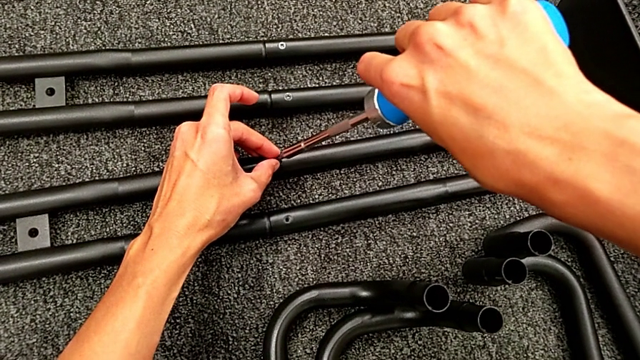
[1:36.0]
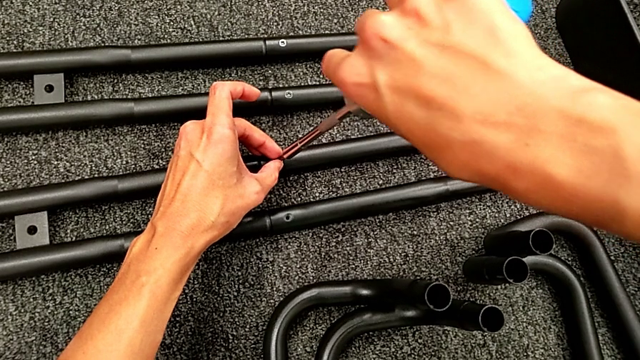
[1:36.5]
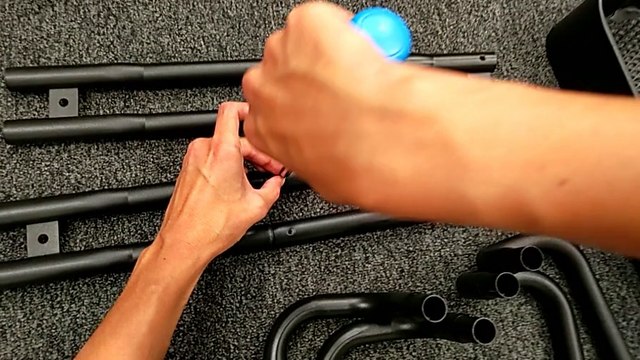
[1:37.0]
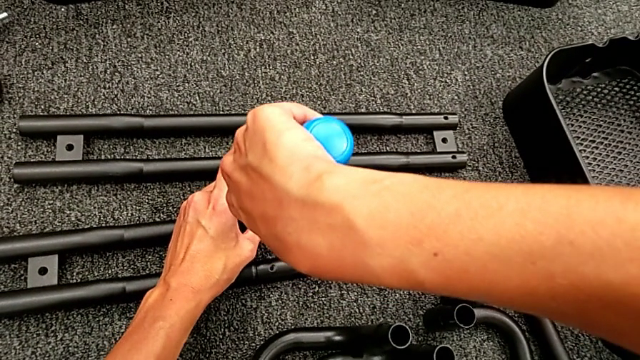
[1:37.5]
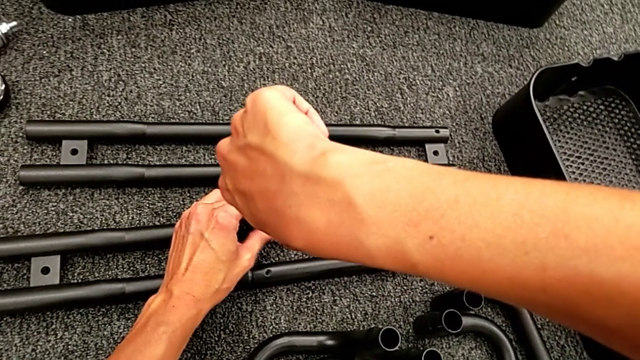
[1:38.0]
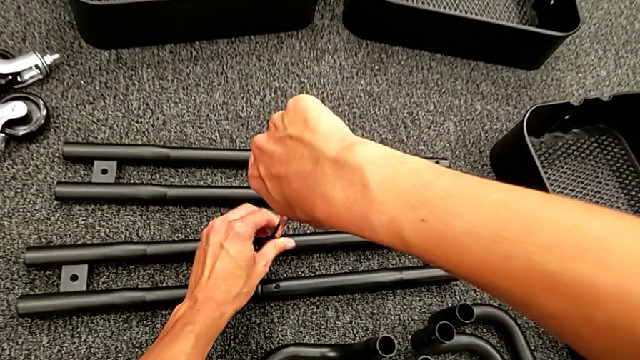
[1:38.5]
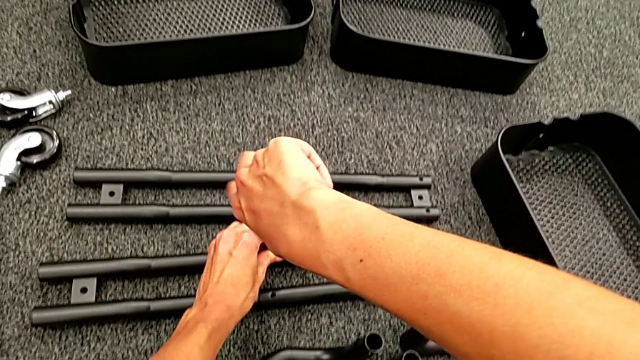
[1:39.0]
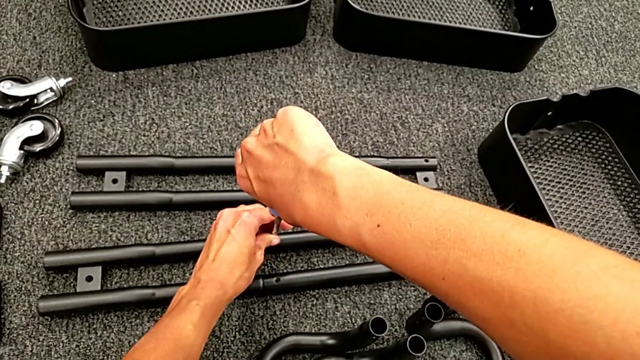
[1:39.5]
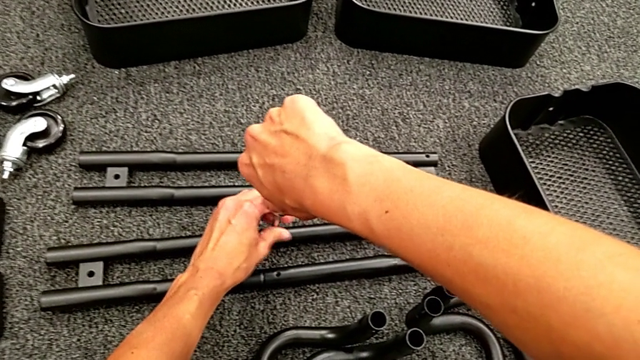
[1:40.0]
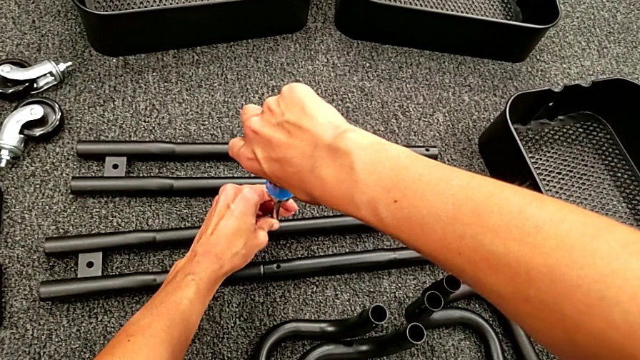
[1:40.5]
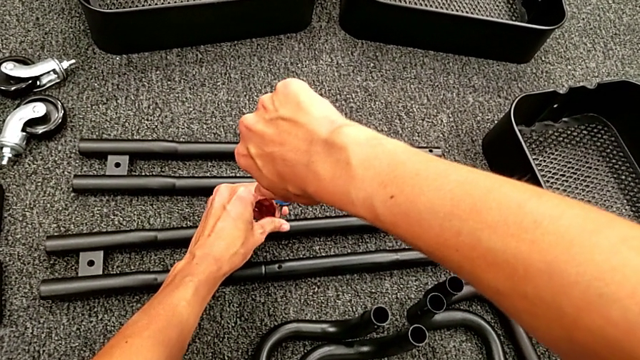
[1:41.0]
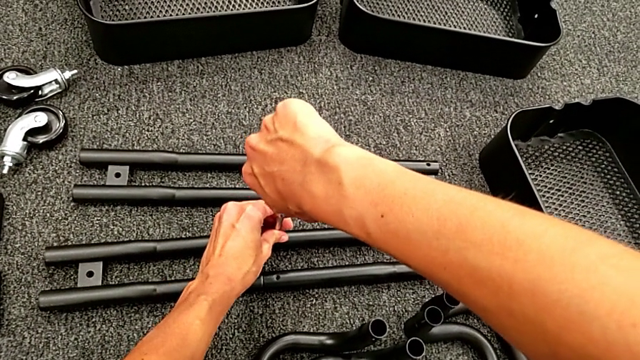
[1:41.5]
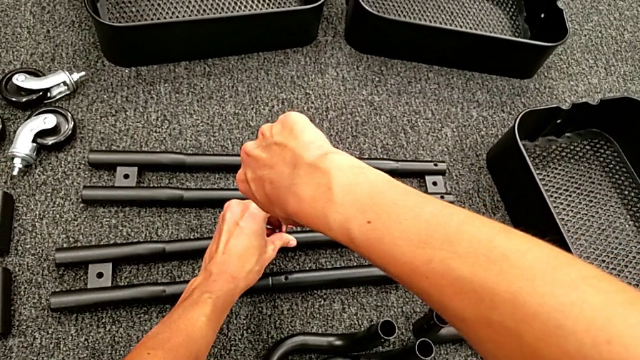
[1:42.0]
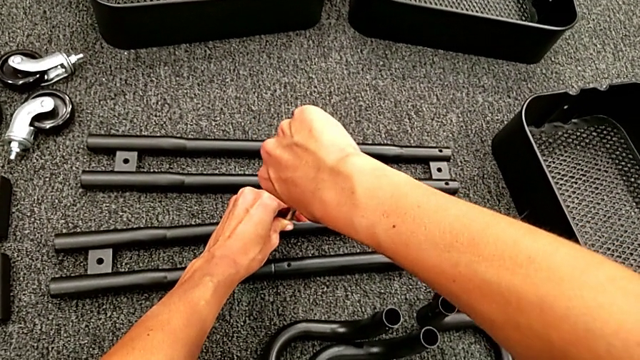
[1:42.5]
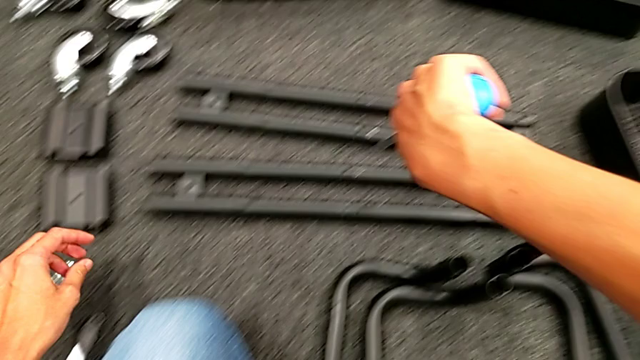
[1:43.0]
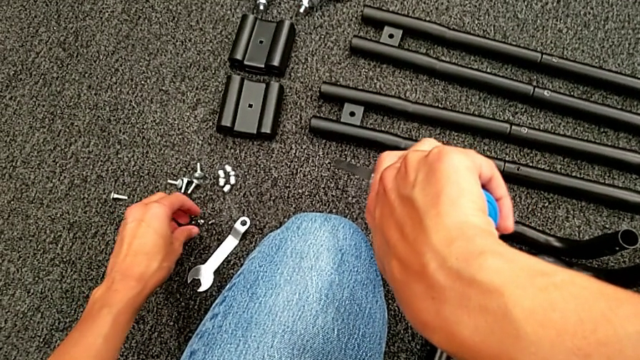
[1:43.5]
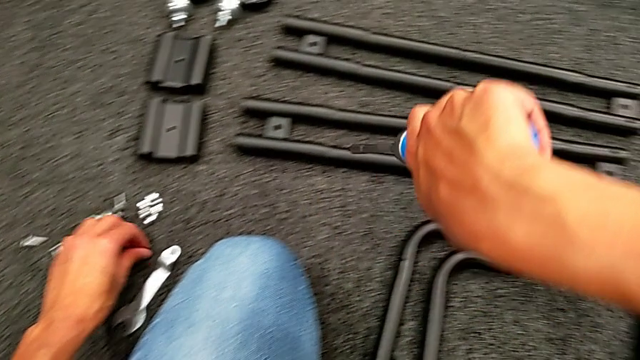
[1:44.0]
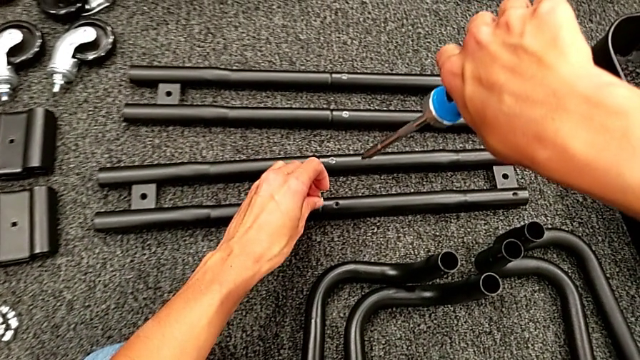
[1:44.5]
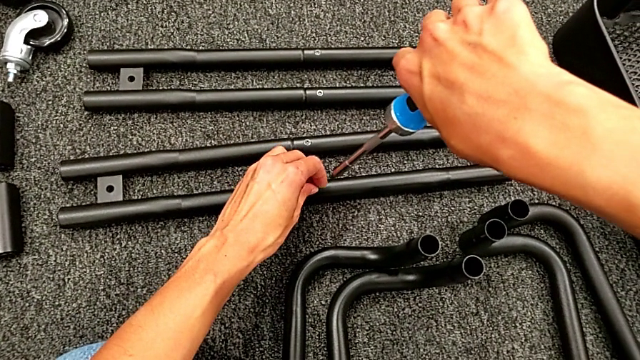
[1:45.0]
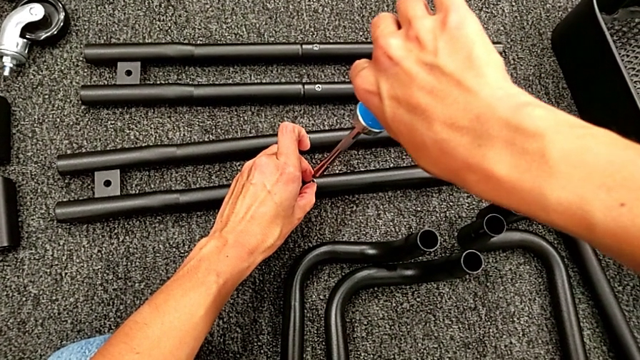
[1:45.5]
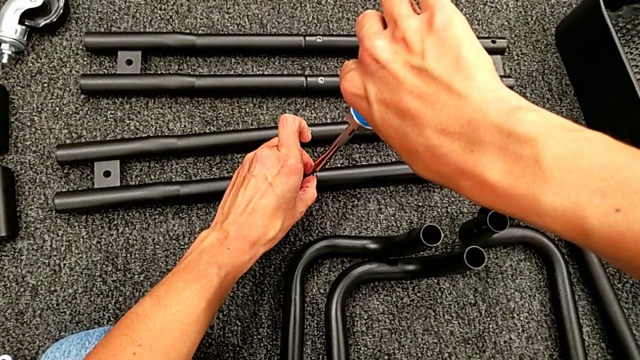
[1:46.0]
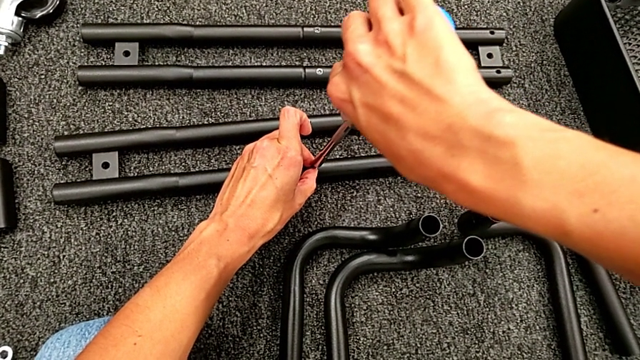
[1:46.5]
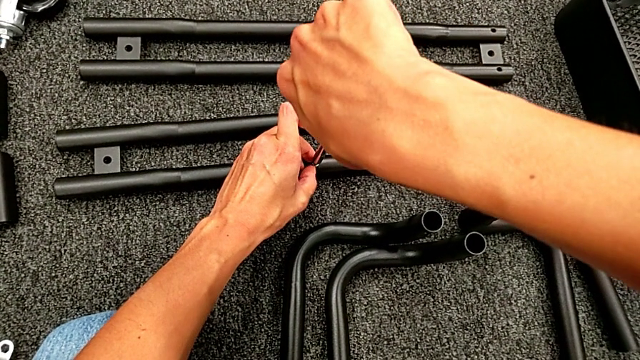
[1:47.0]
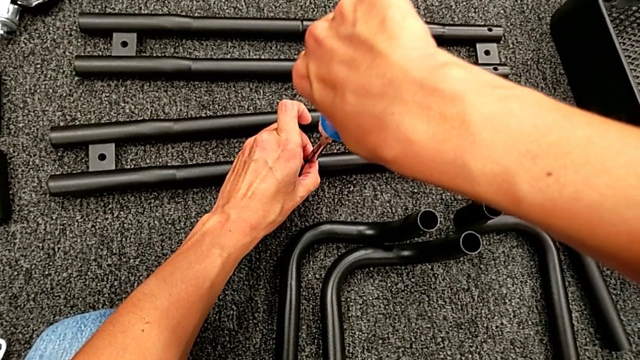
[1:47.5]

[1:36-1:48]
The camera wearer is assembling the black tubes. They place the blue screw, screw the second screw, grab the second screw and place it.

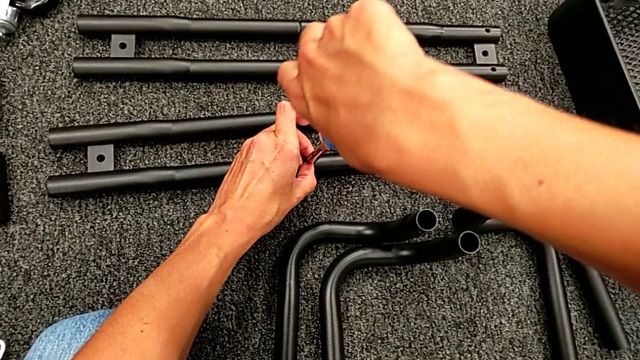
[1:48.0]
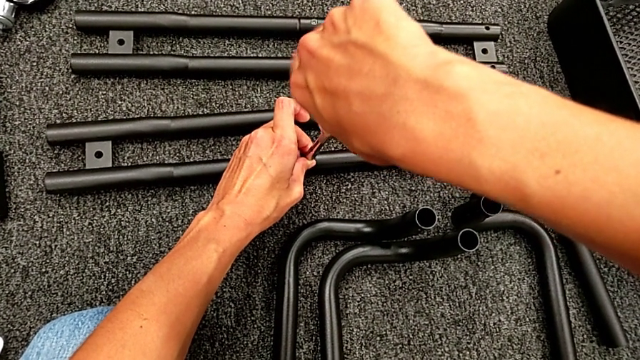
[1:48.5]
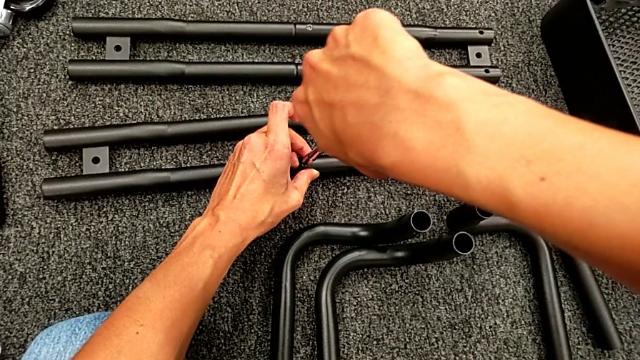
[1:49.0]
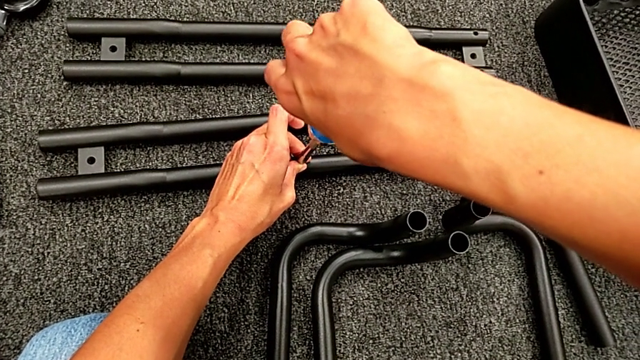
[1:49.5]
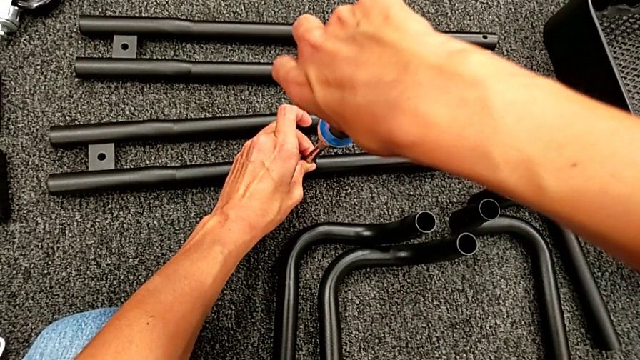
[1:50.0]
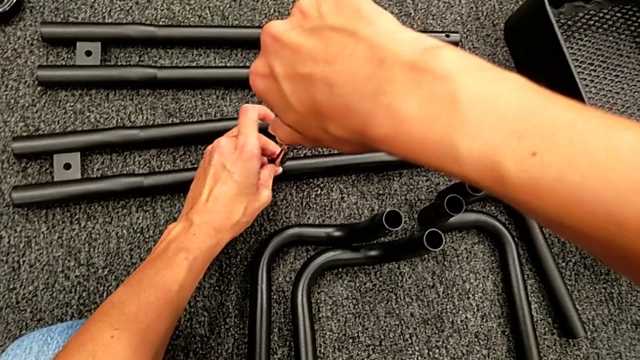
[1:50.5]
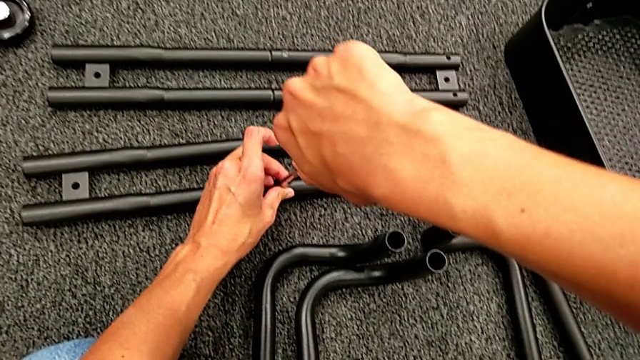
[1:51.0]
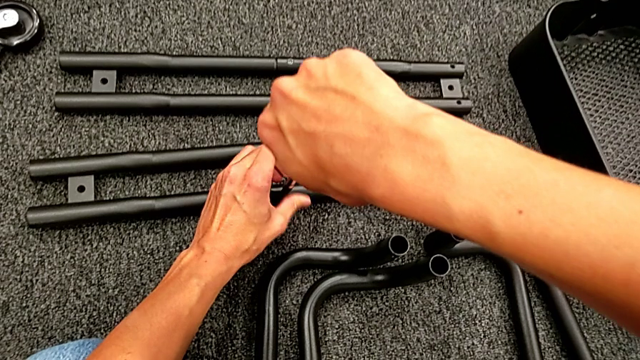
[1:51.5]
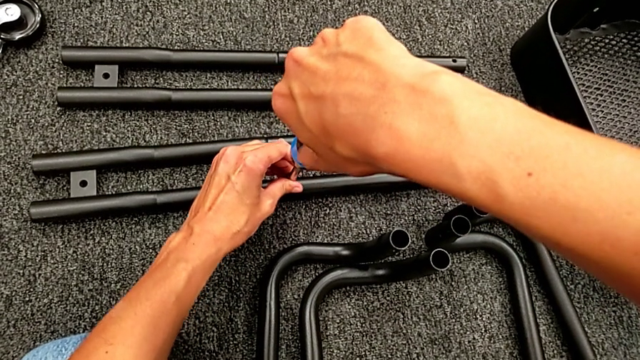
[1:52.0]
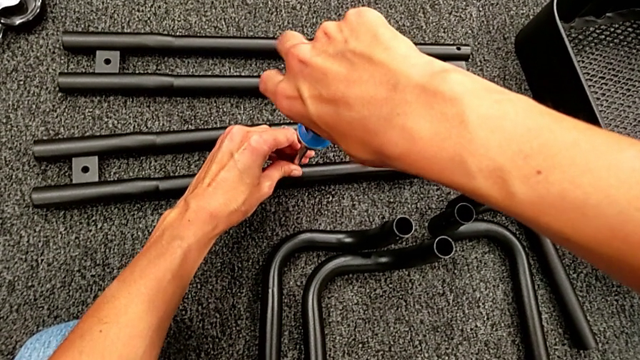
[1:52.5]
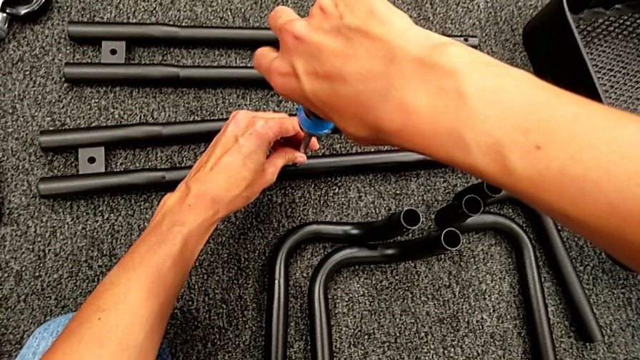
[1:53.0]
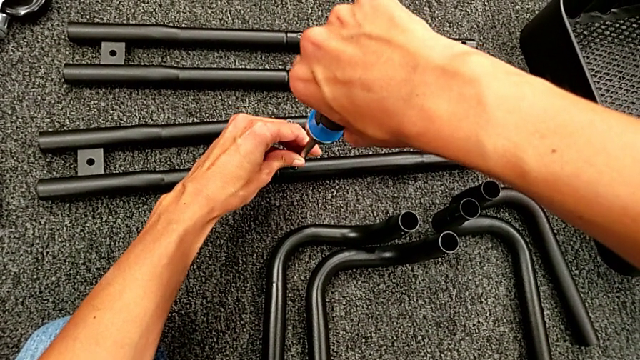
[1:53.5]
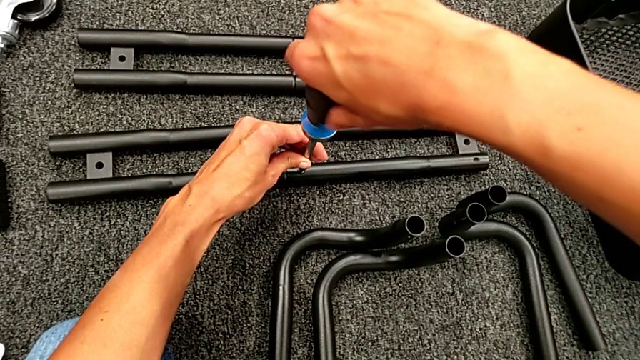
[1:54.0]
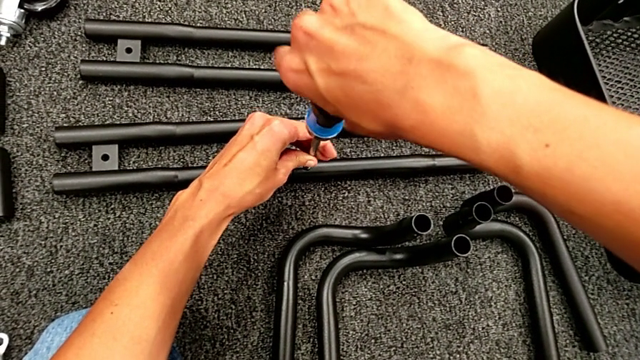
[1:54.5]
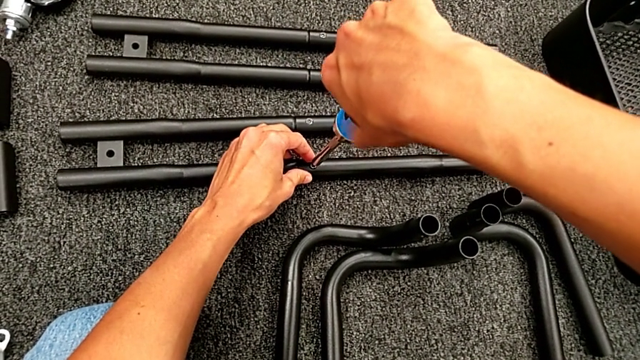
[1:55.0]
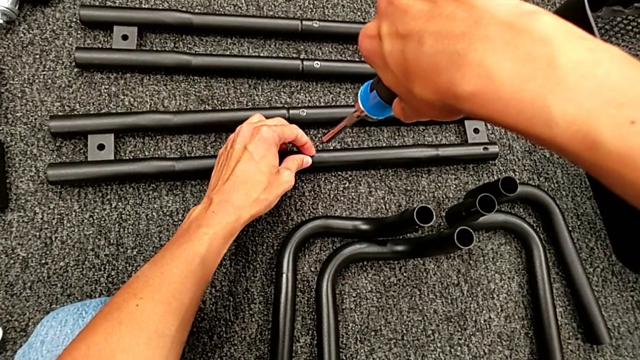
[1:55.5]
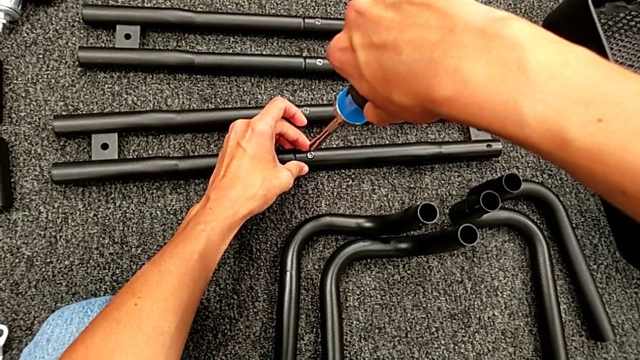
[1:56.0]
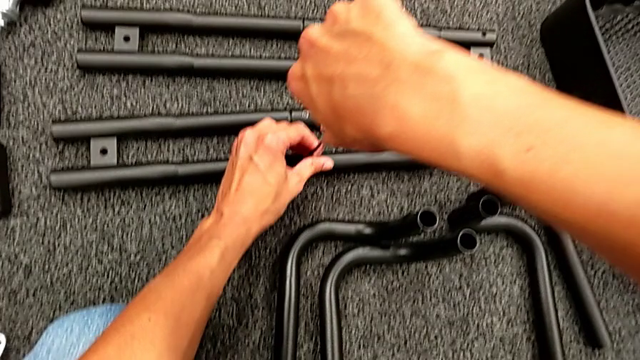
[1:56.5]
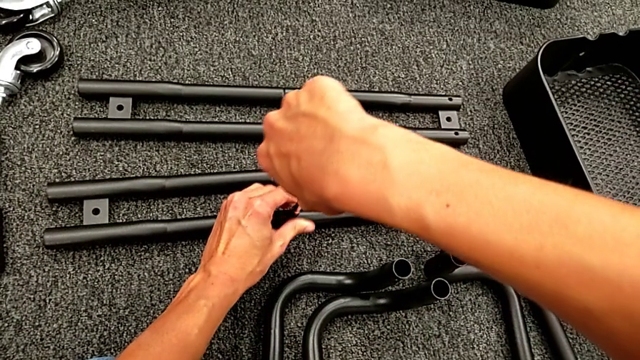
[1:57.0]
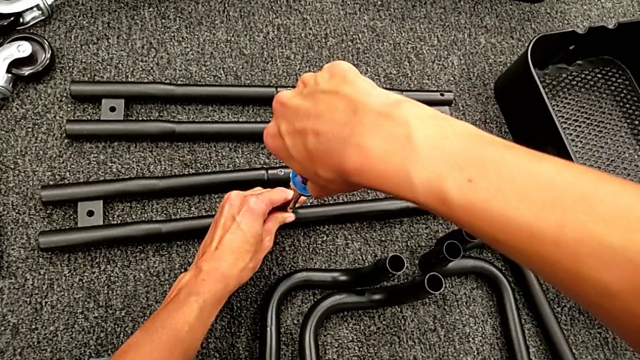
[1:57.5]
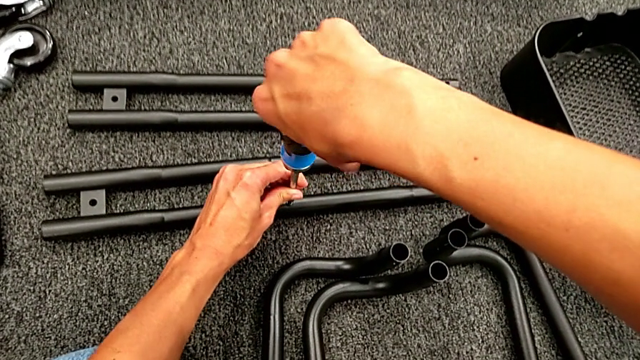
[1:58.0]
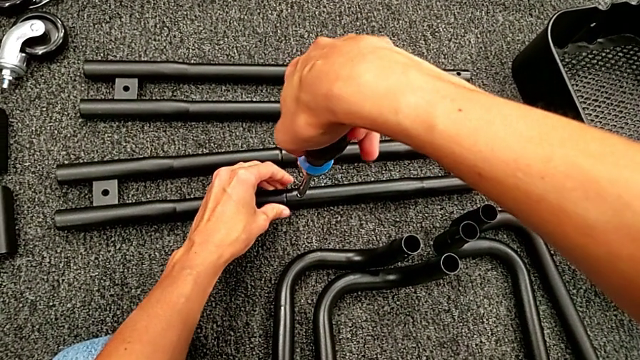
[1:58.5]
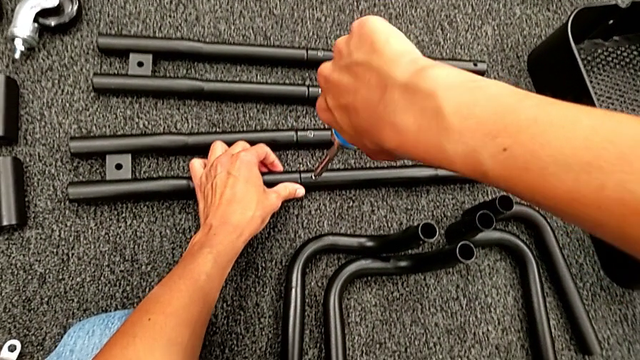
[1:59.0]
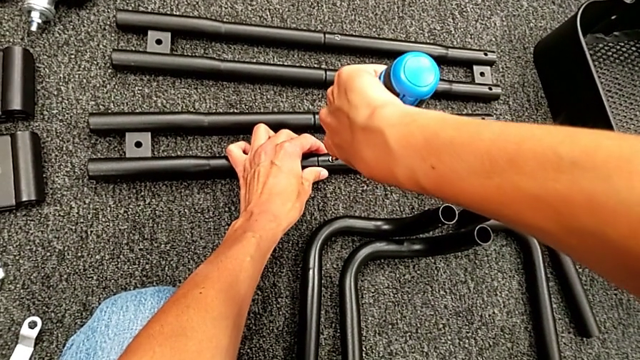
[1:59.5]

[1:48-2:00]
The camera wearer is assembling the black tubes. They screw the second screw and begin to screw it.
